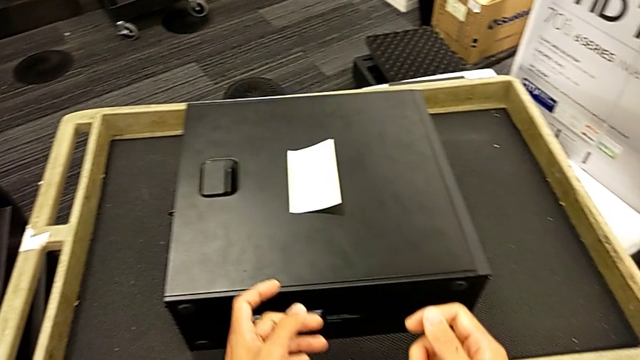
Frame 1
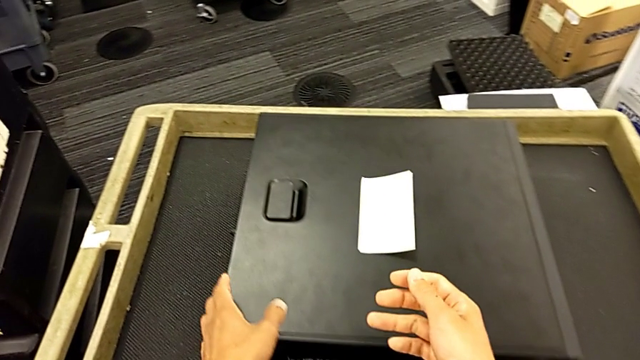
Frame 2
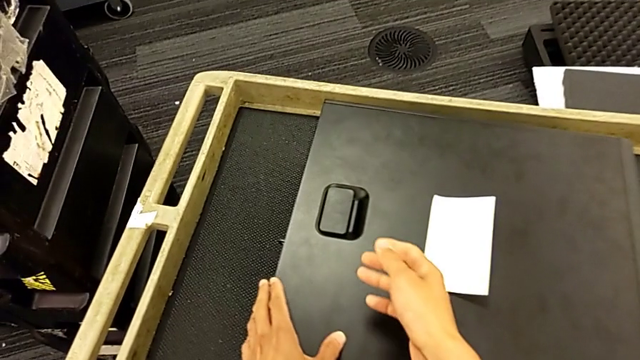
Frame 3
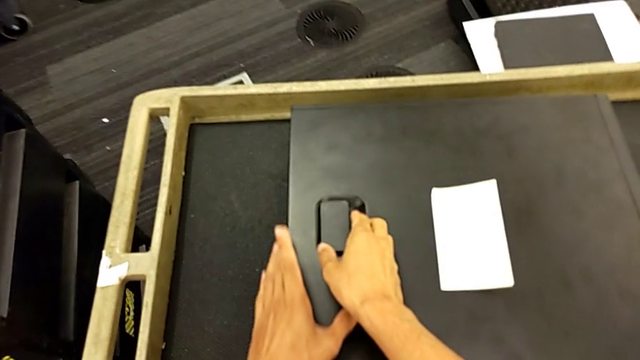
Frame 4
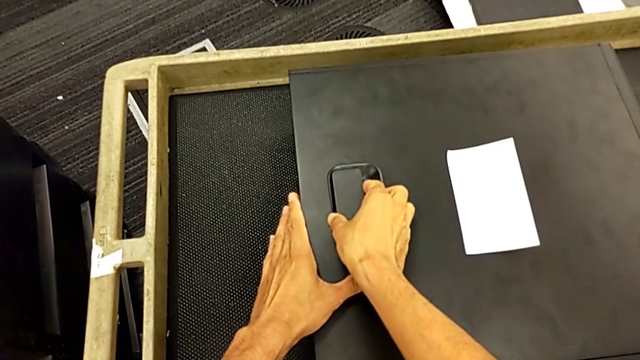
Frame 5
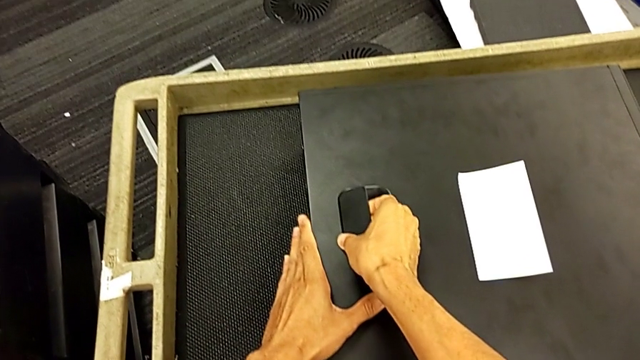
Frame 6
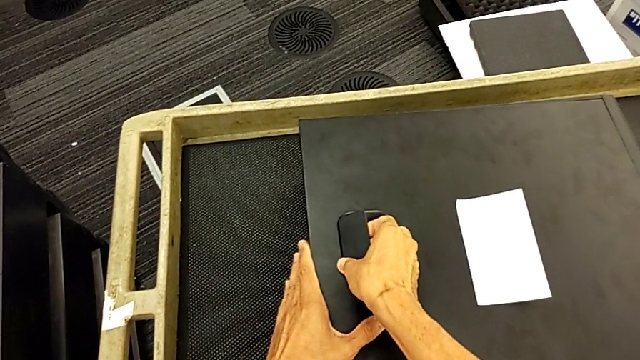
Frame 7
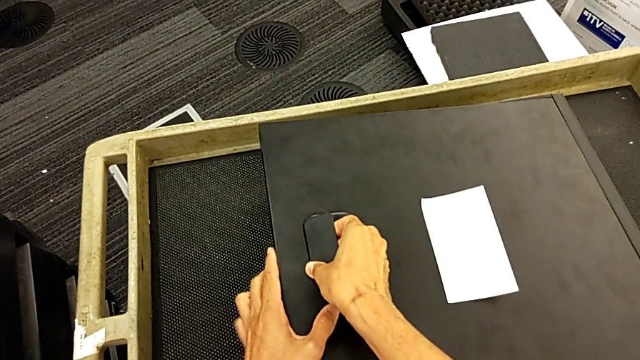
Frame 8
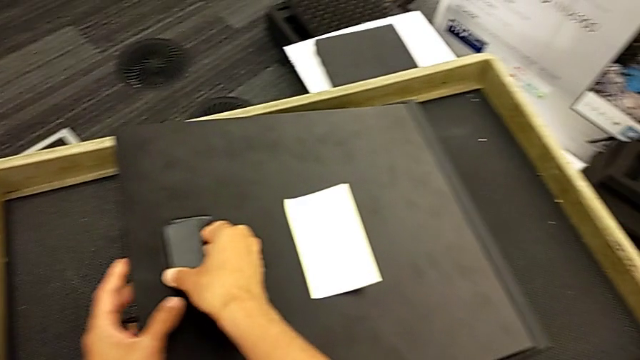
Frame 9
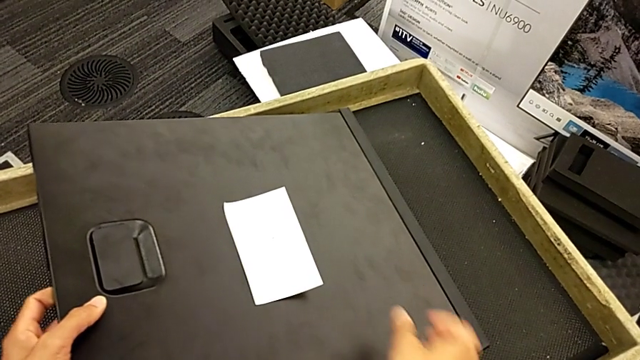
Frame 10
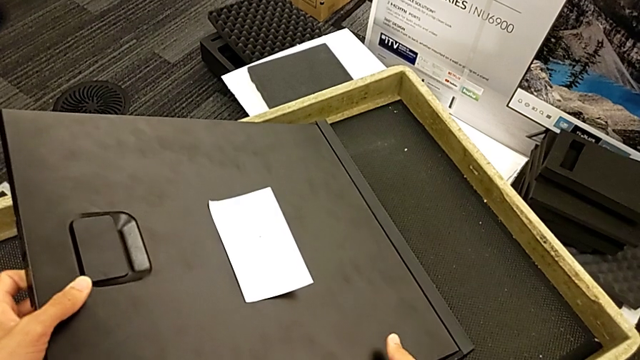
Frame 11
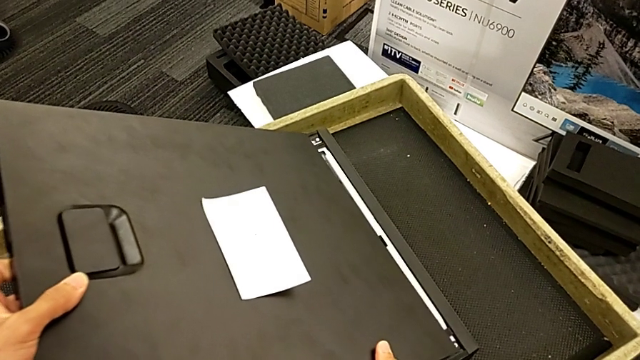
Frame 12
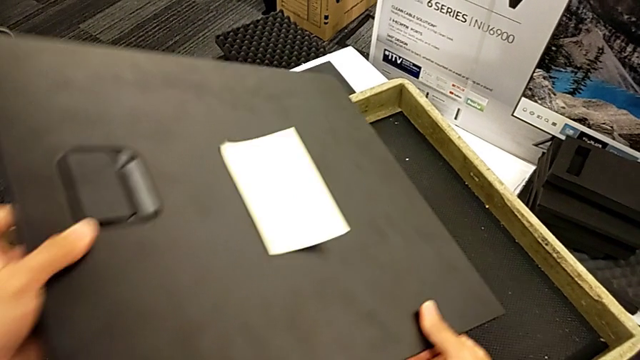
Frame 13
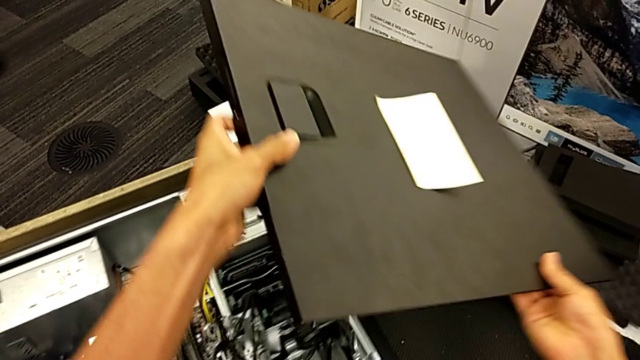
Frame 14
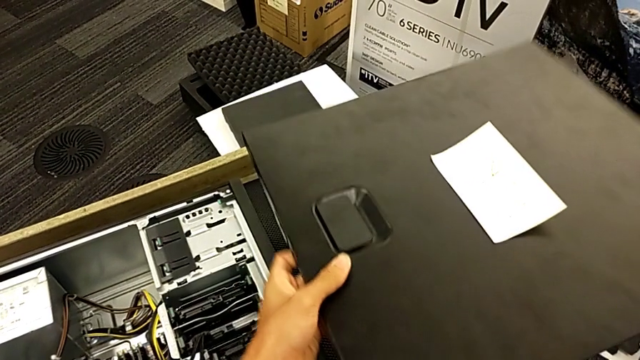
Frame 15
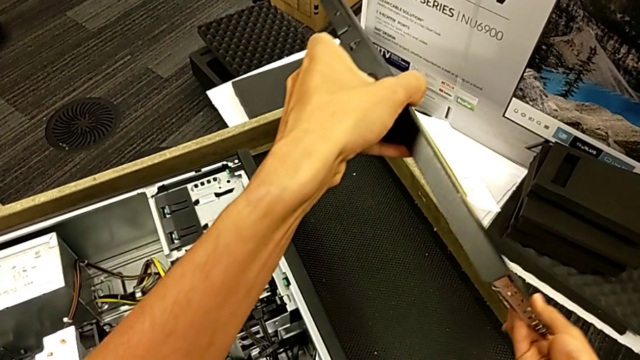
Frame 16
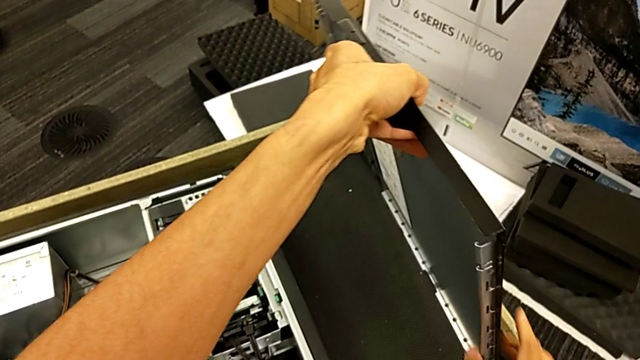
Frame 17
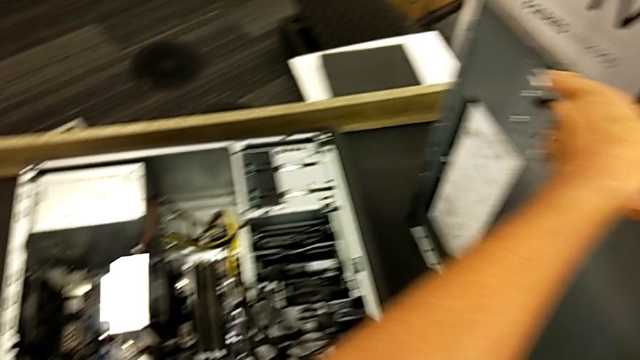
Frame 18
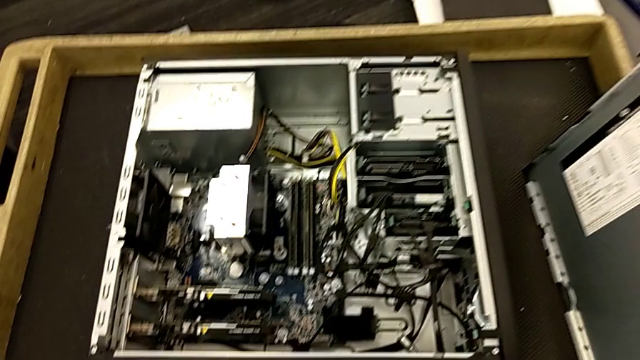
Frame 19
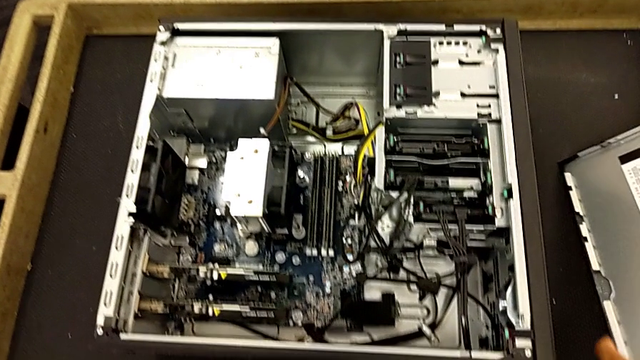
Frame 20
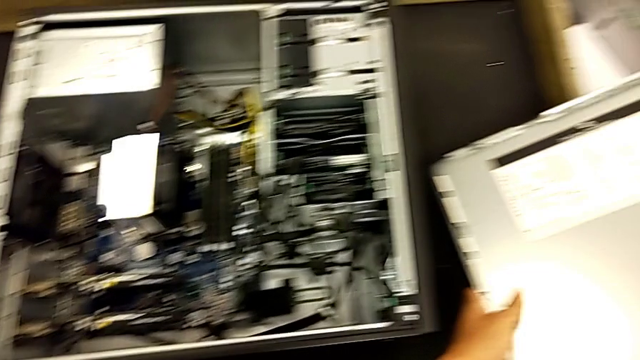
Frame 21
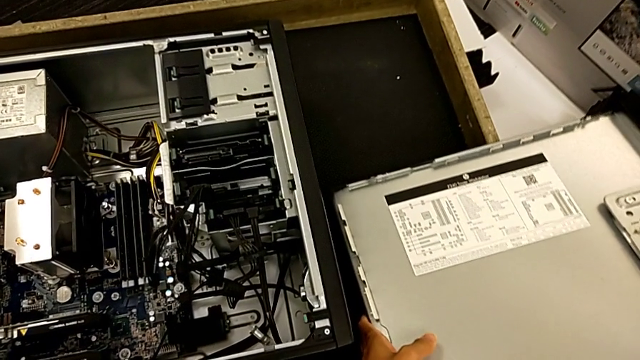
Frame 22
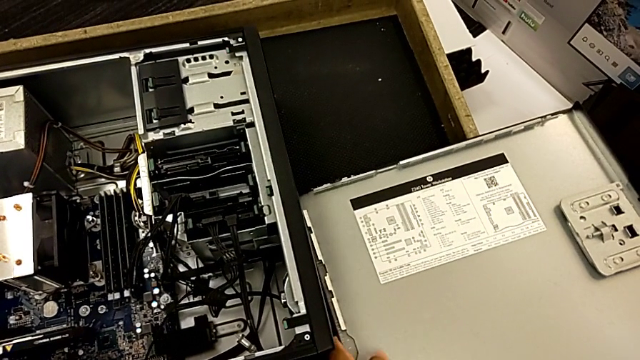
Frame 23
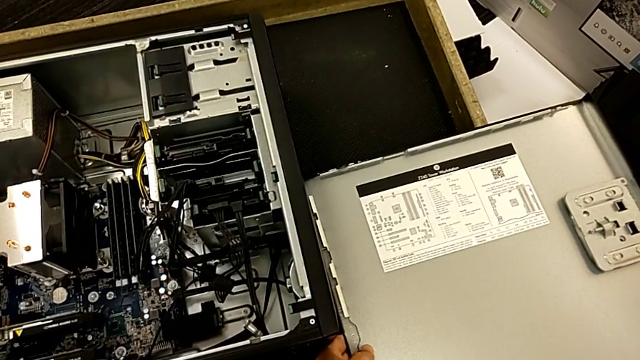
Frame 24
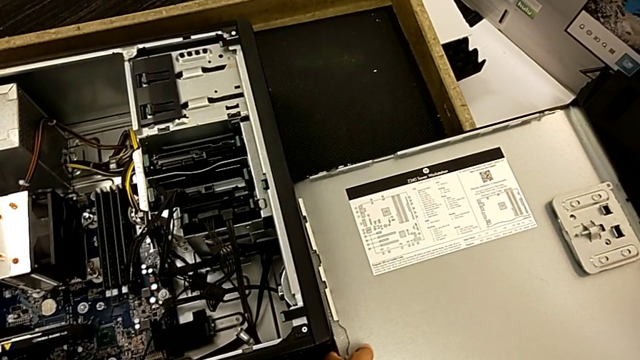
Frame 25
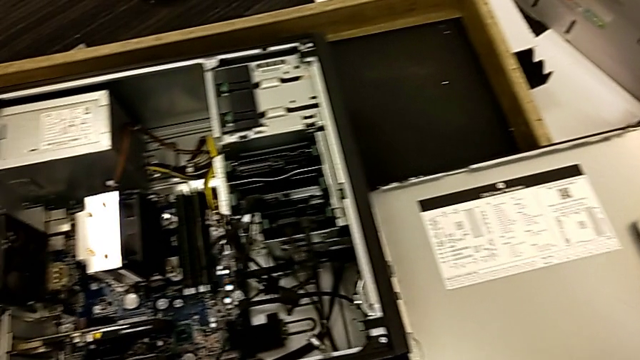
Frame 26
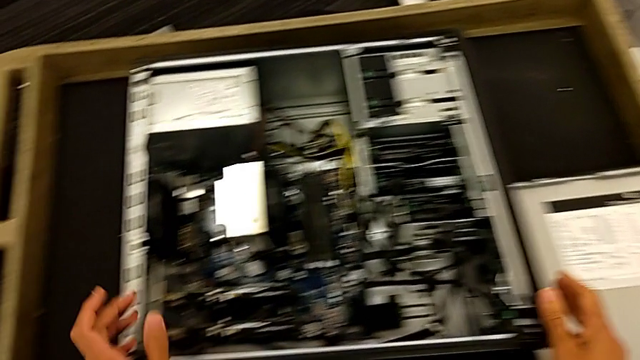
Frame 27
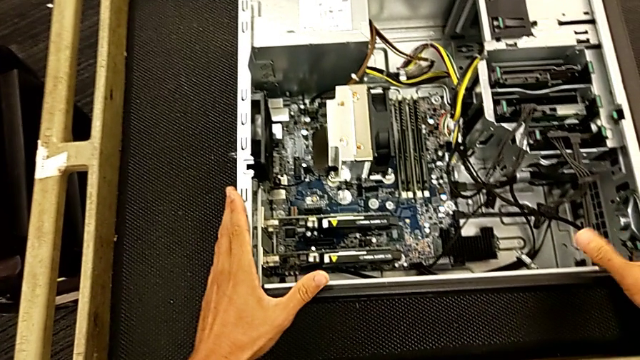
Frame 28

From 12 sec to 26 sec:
The camera wearer opens the computer tower. They grab the cover, lift it, withdraw it and place it.

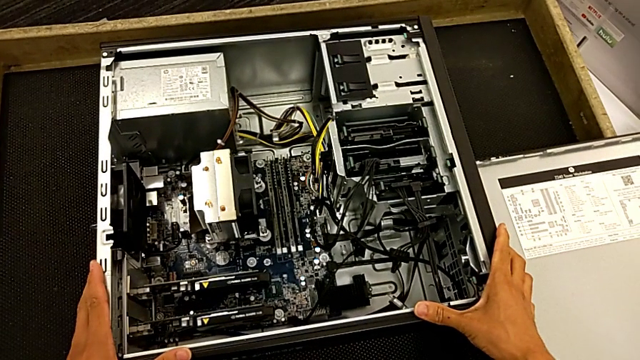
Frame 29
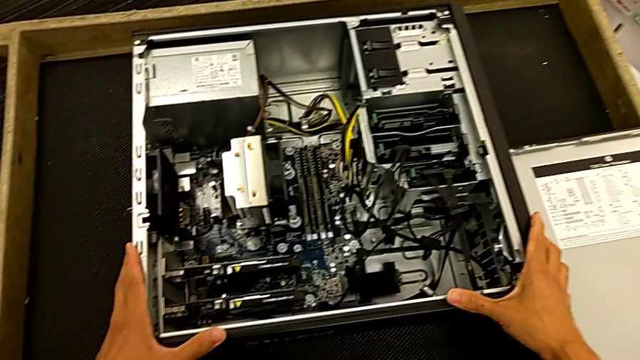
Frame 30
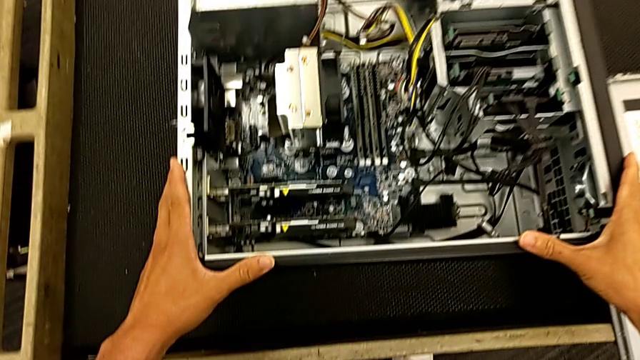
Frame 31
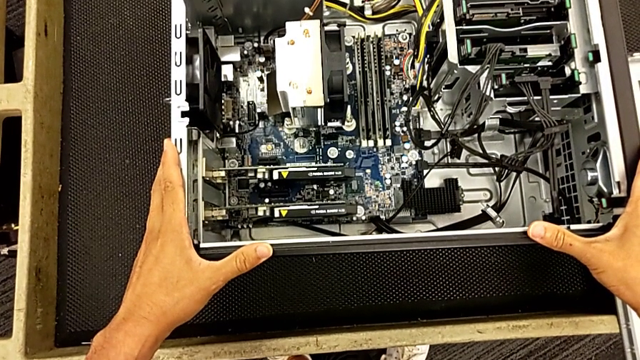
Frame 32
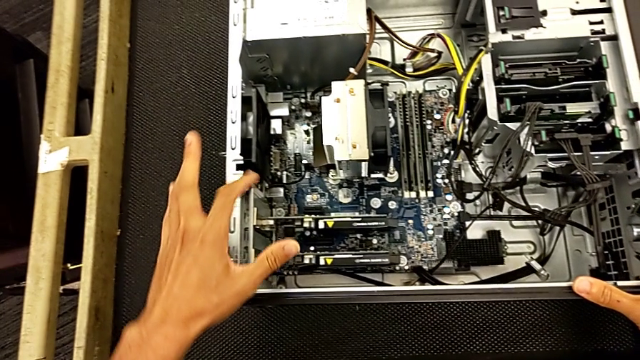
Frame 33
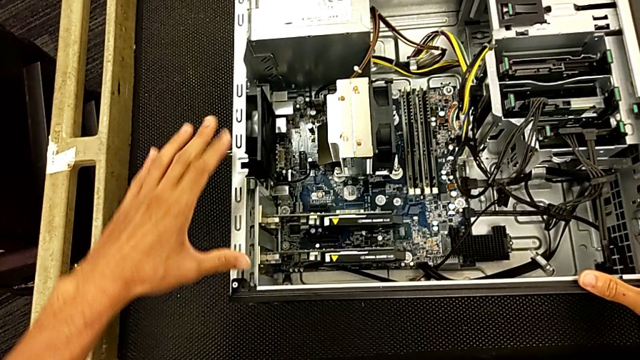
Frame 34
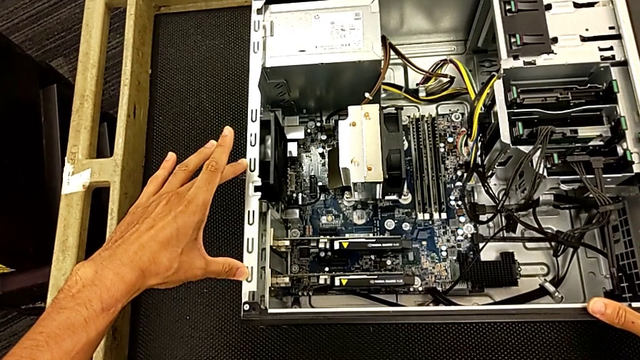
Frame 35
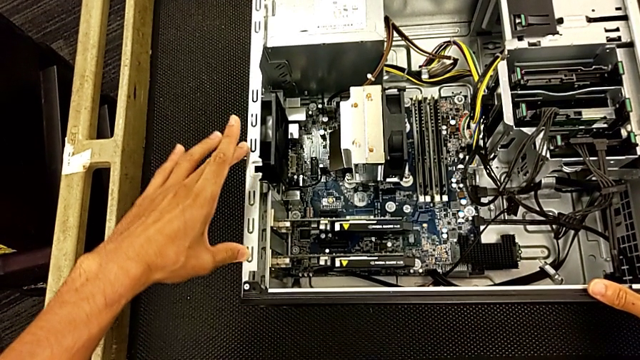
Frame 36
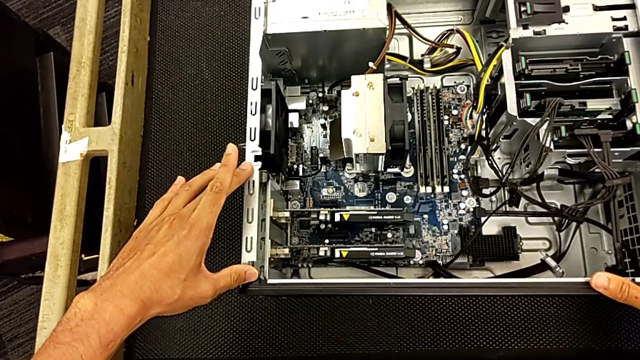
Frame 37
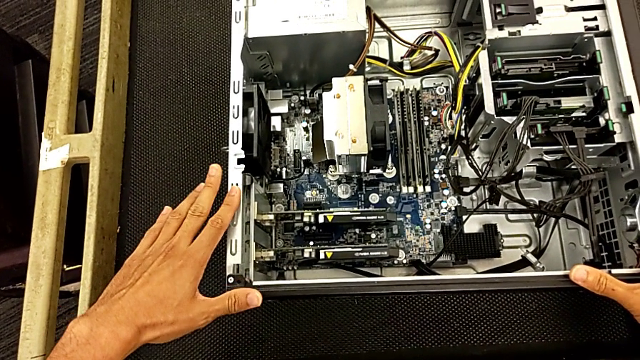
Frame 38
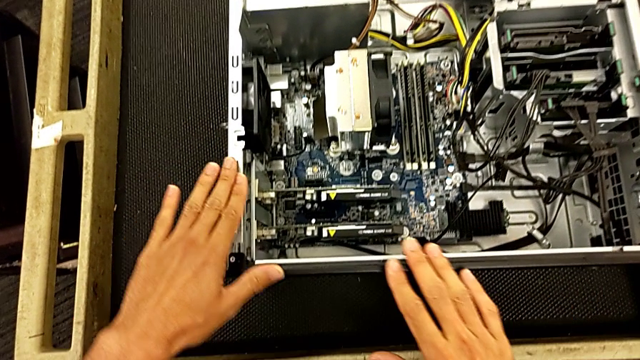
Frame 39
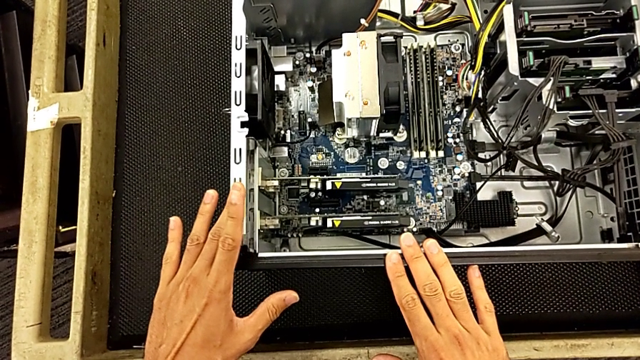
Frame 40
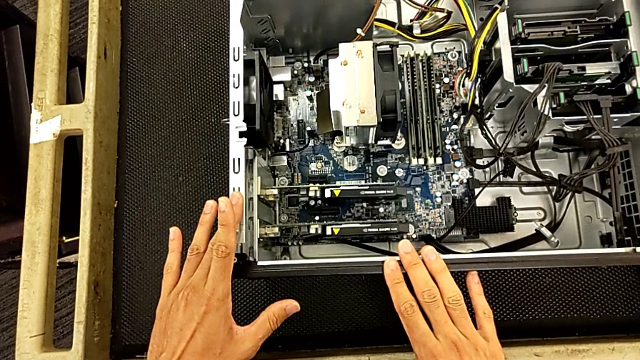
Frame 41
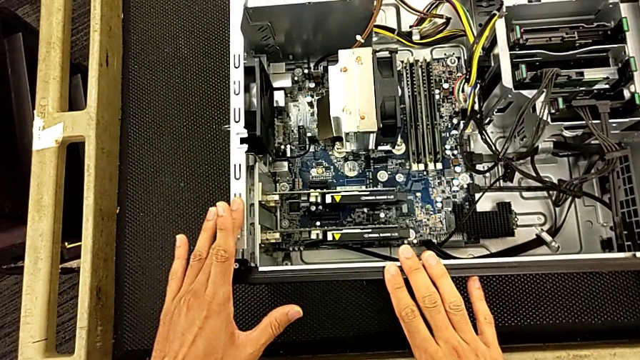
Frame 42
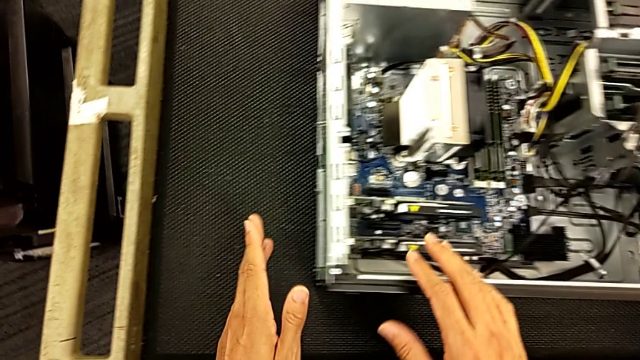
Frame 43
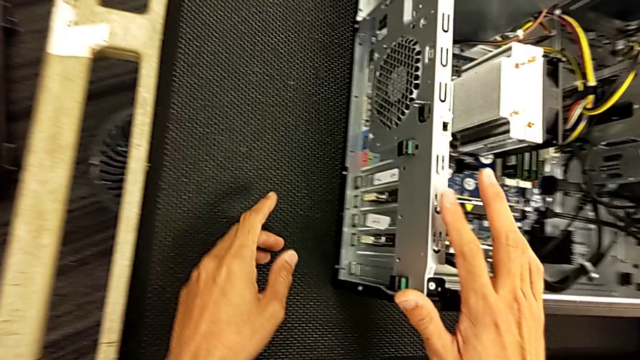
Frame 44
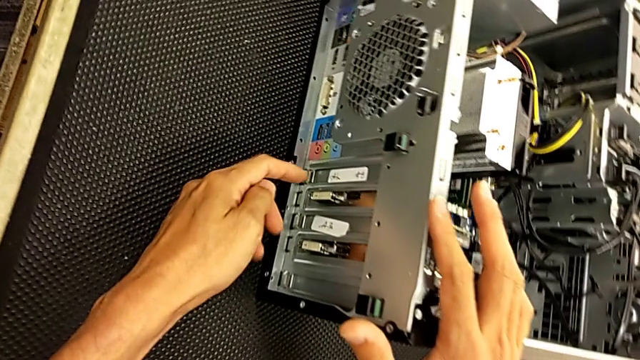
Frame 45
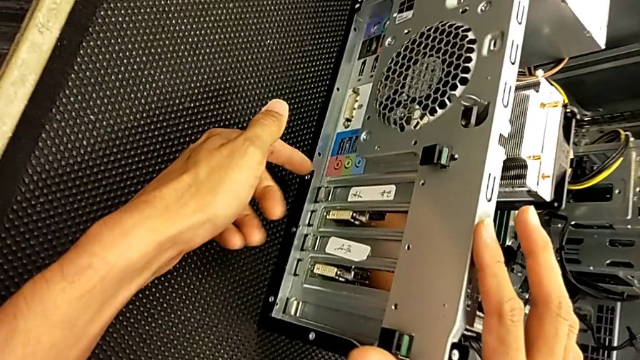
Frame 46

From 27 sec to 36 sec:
The camera wearer is changing the graphics card. They touch the computer tower and begin to inspect it.
